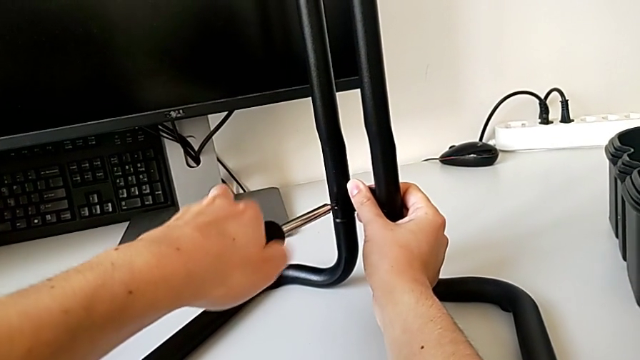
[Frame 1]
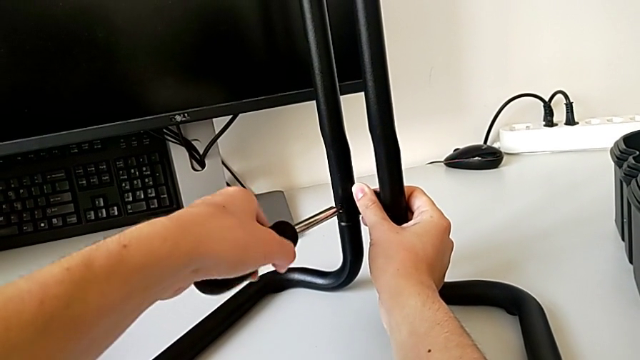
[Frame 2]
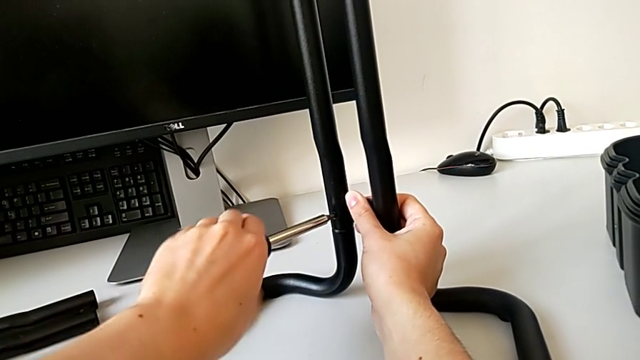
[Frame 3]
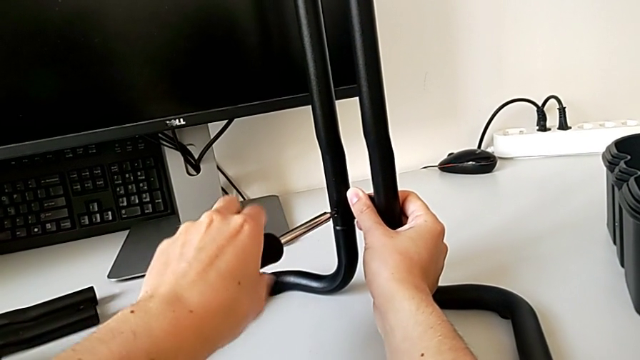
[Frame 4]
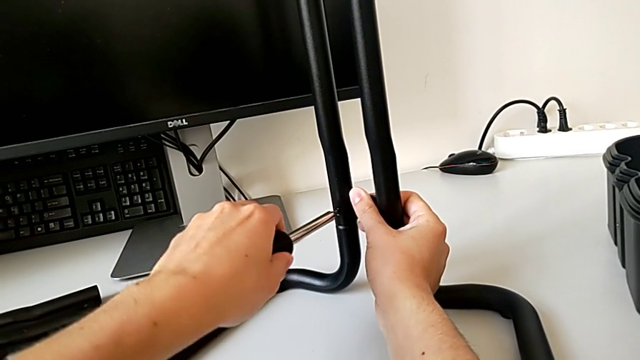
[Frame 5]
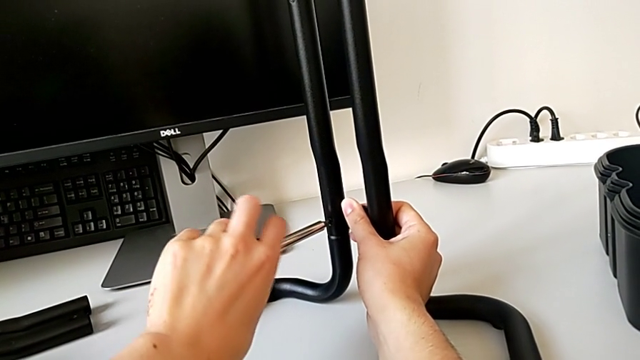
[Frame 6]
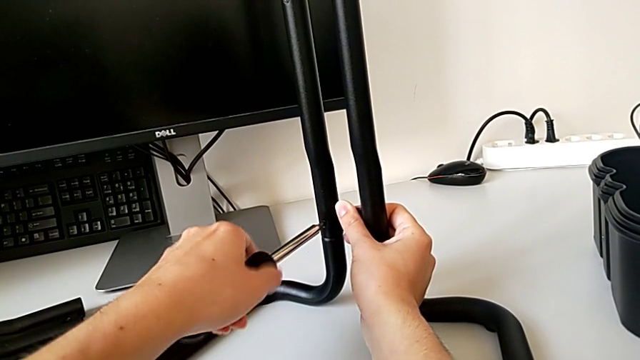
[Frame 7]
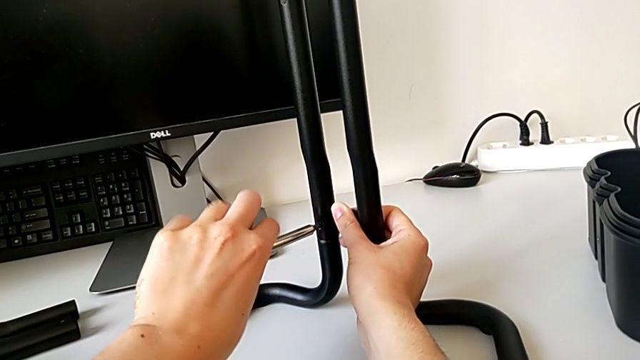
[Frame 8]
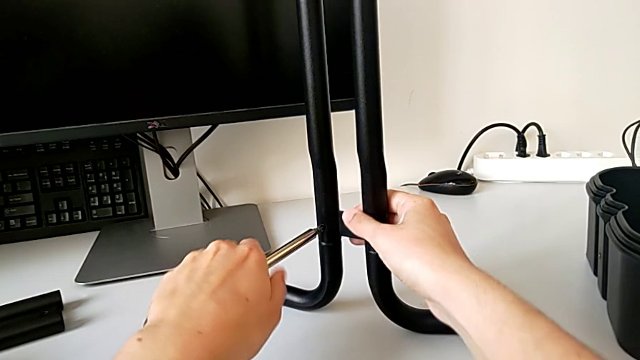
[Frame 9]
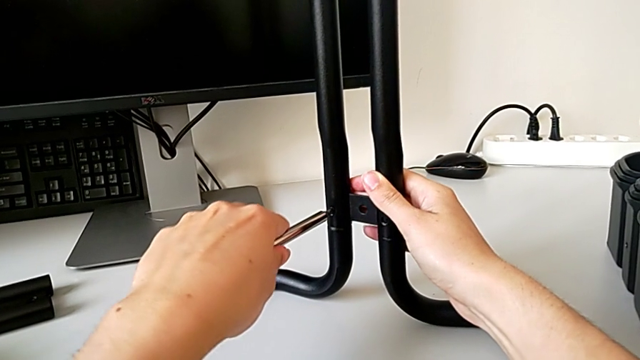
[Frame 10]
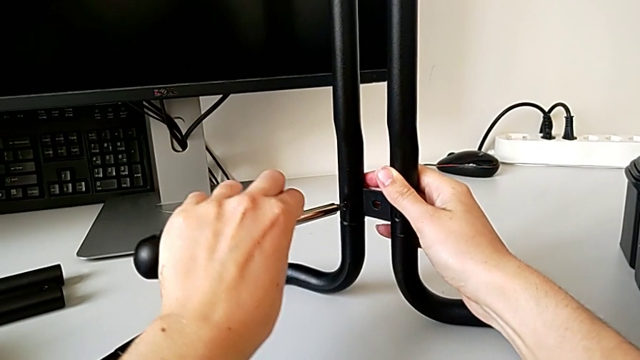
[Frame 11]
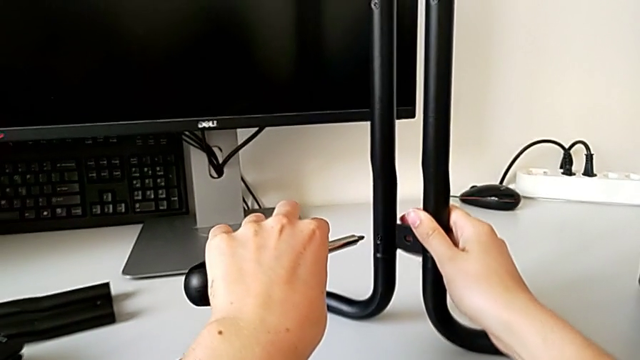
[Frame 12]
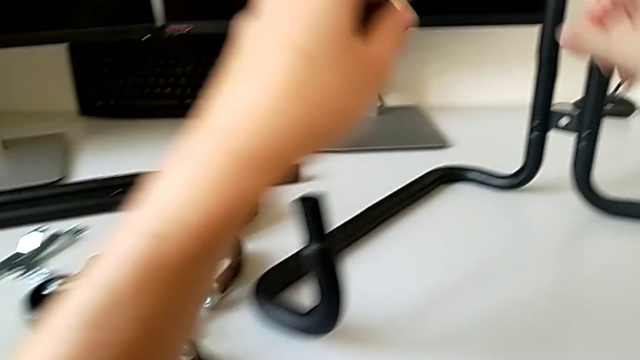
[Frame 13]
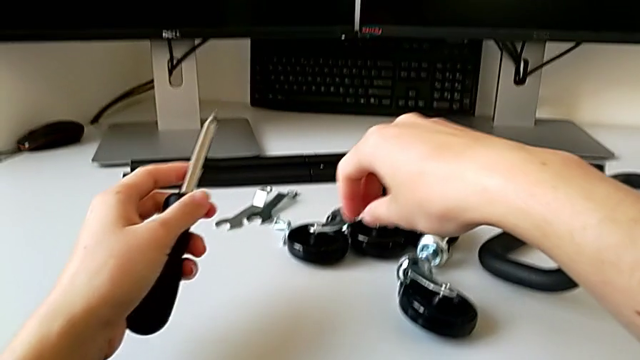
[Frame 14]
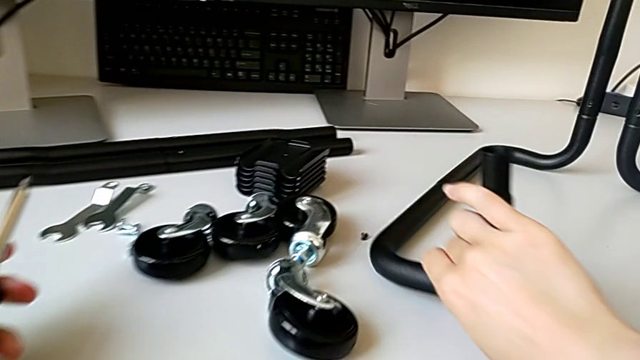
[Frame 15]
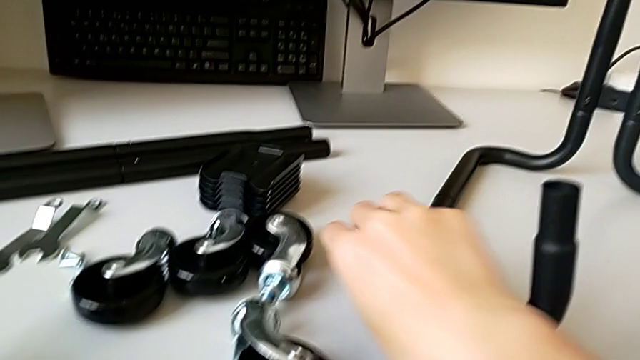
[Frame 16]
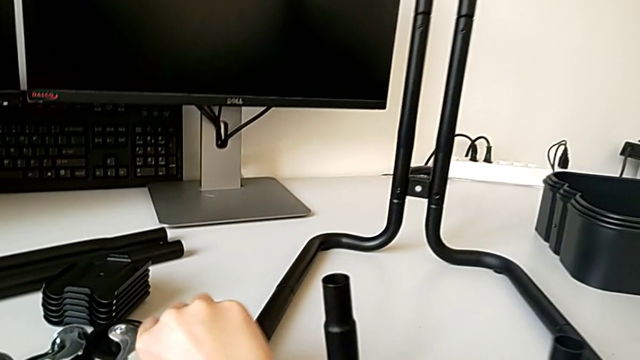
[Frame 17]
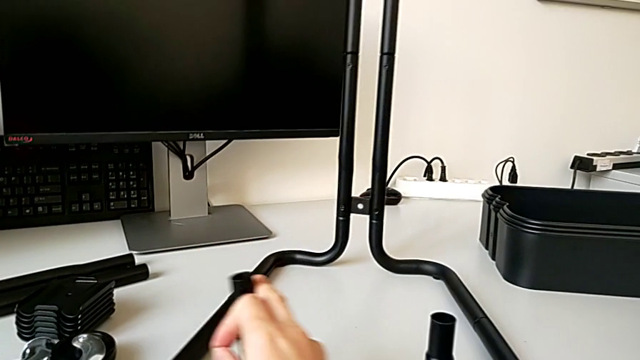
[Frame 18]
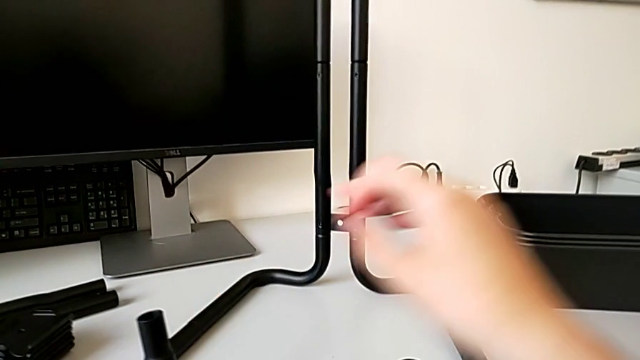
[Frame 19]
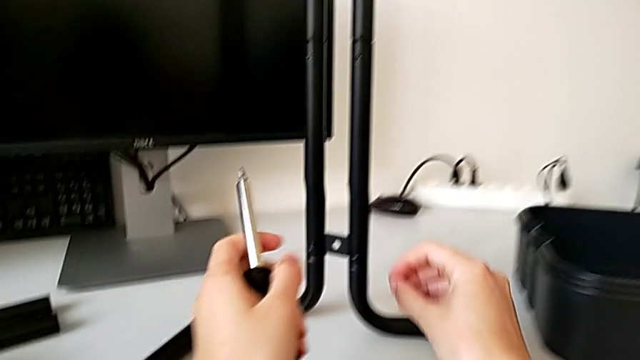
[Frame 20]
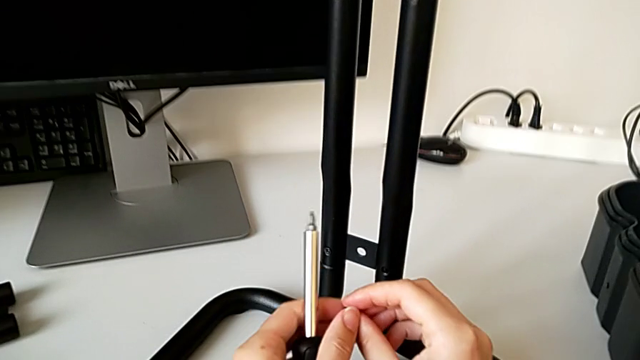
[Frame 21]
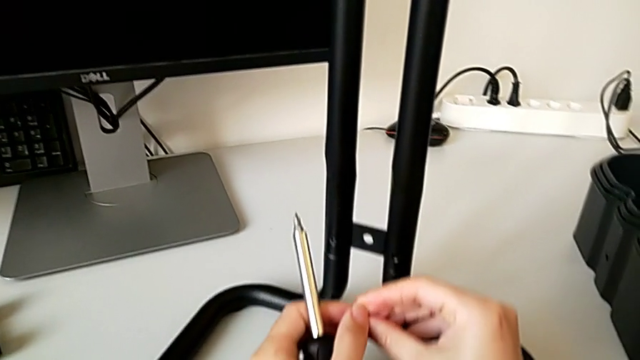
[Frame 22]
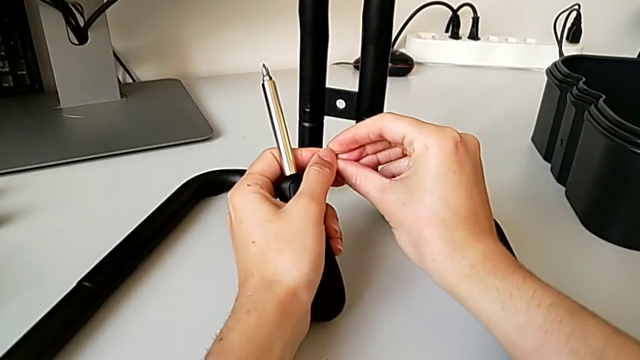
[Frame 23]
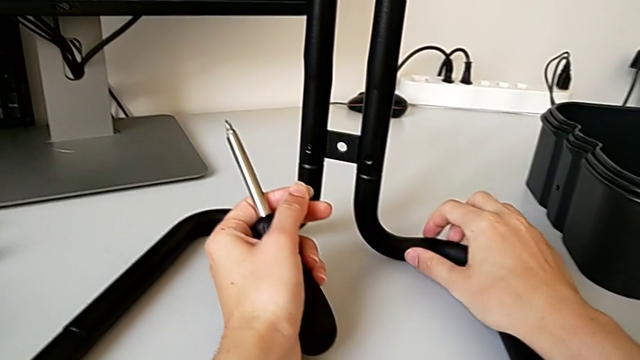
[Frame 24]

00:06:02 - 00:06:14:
The camera wearer is assembling the frame. They screw the first screw and grab the second screw.

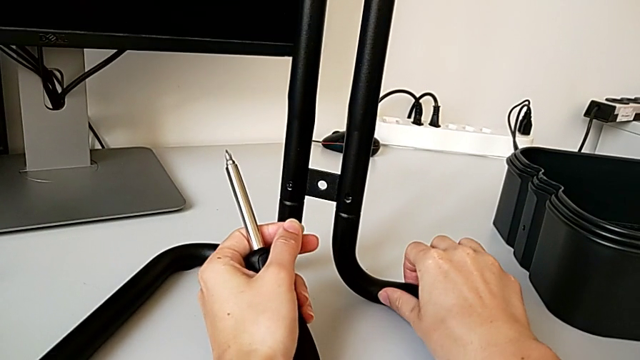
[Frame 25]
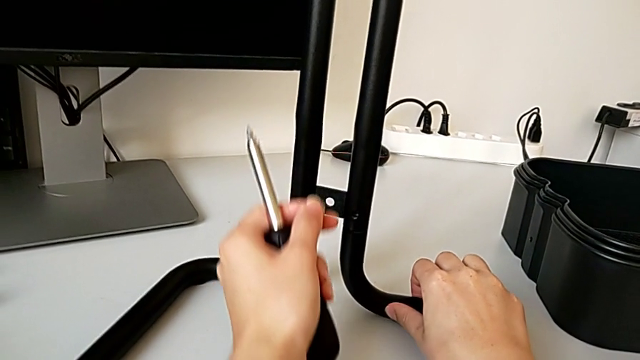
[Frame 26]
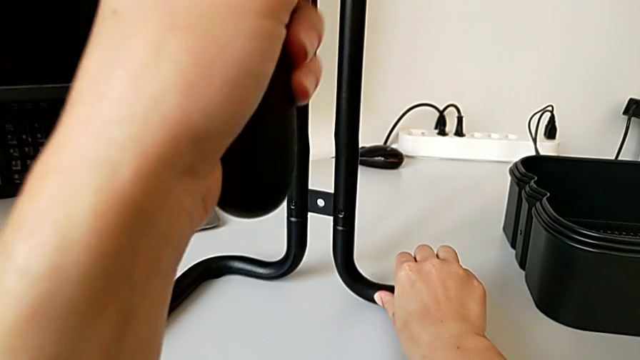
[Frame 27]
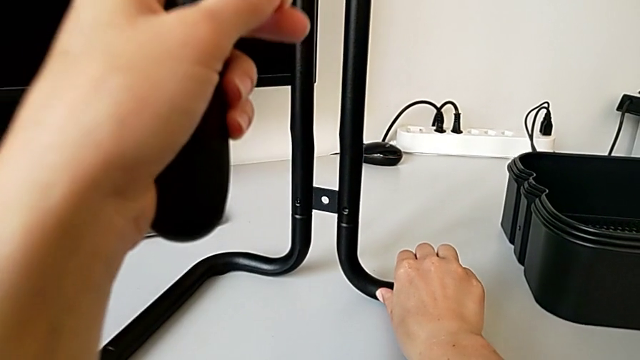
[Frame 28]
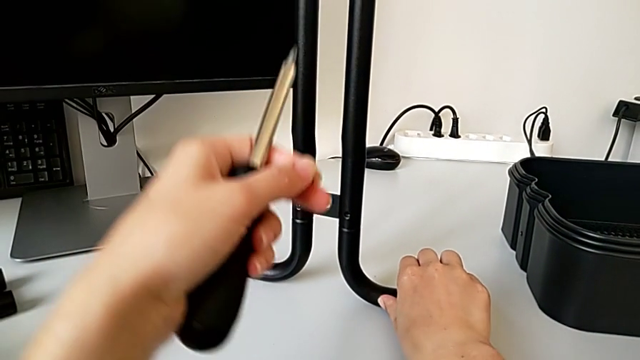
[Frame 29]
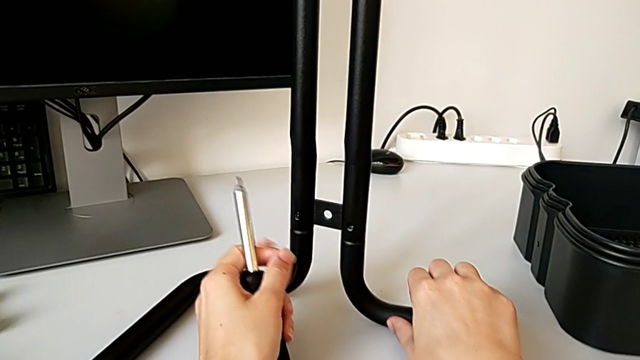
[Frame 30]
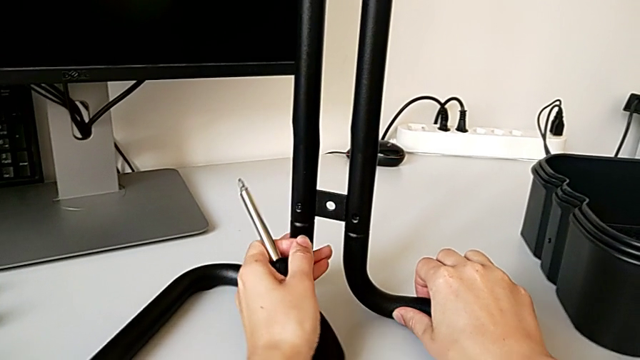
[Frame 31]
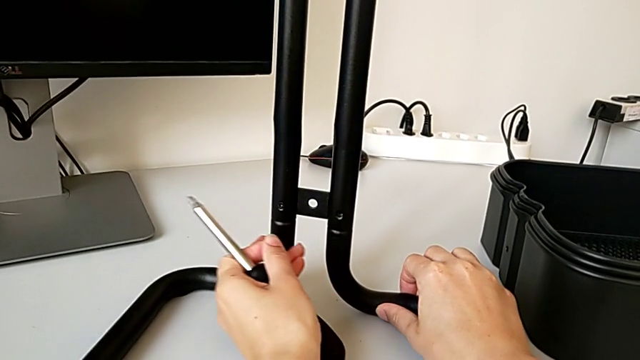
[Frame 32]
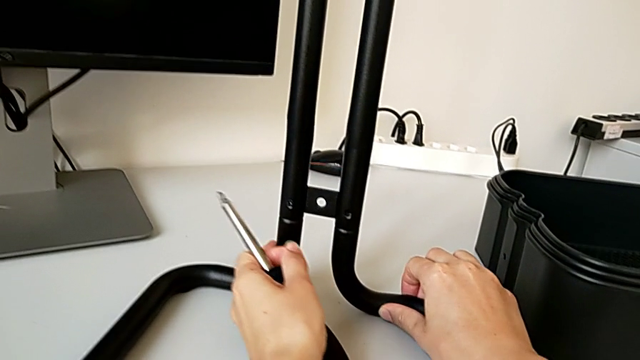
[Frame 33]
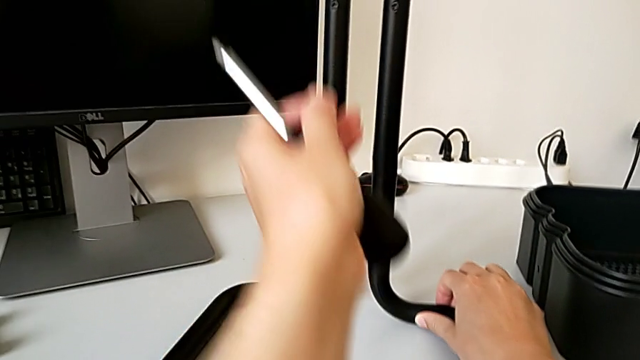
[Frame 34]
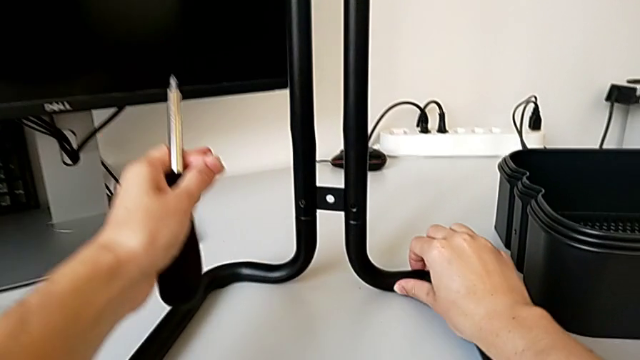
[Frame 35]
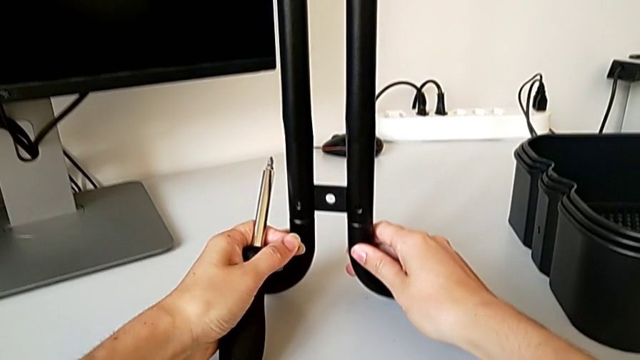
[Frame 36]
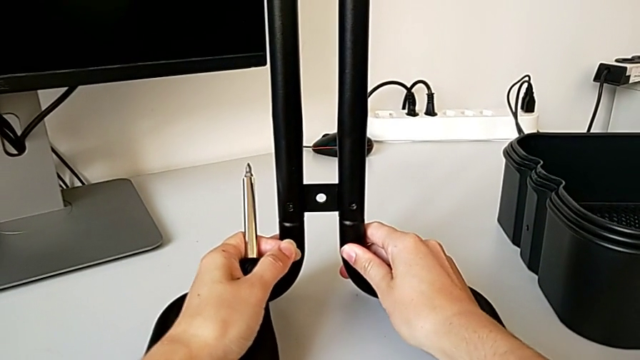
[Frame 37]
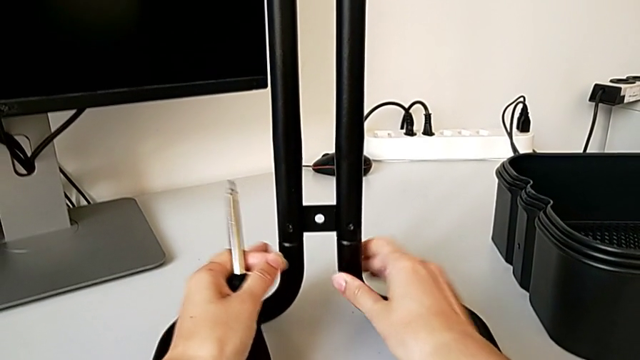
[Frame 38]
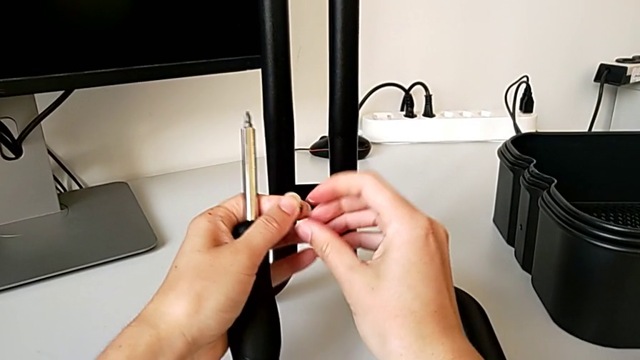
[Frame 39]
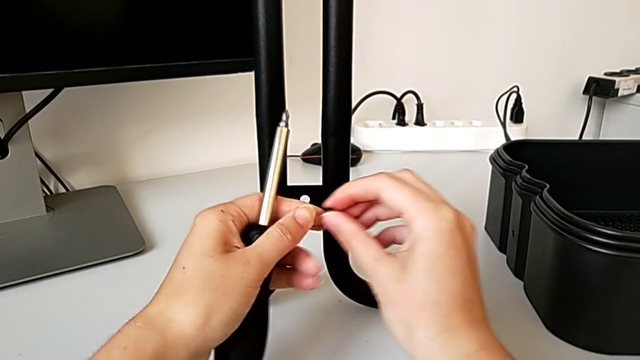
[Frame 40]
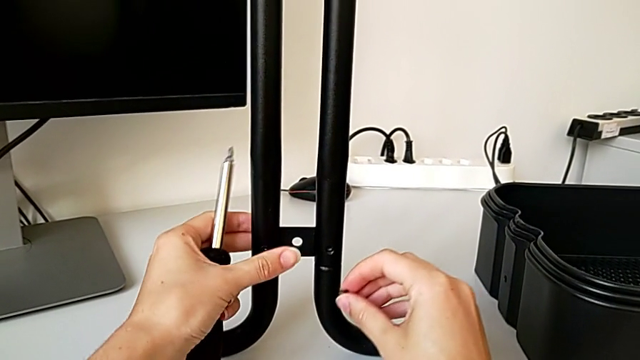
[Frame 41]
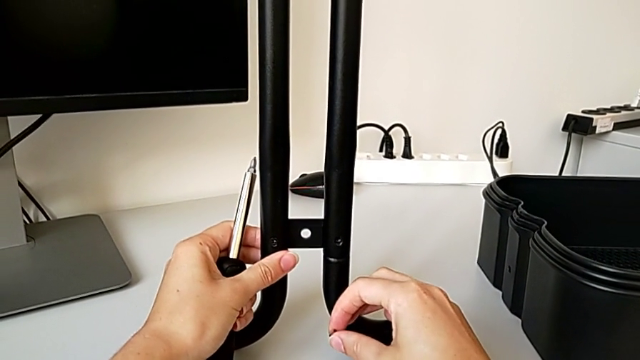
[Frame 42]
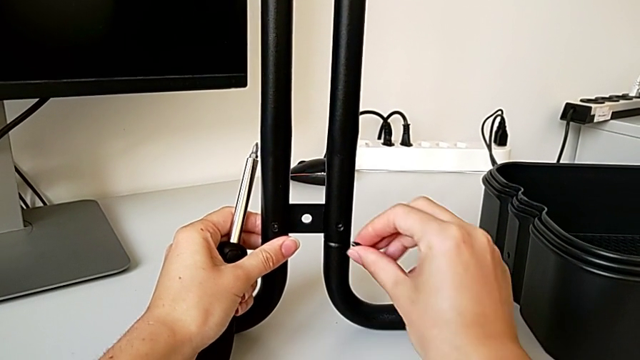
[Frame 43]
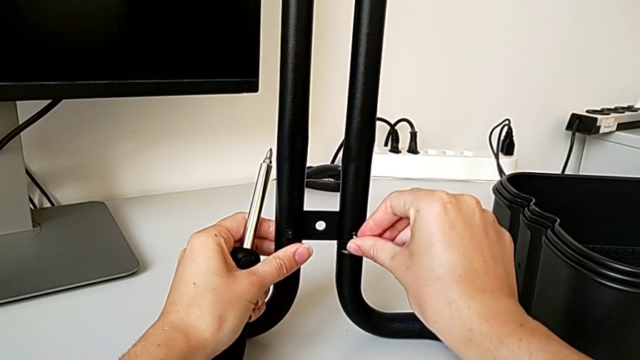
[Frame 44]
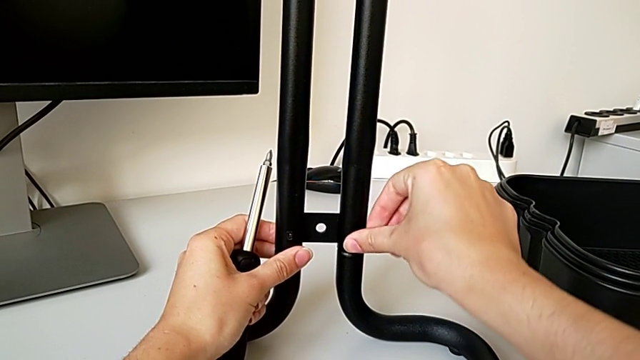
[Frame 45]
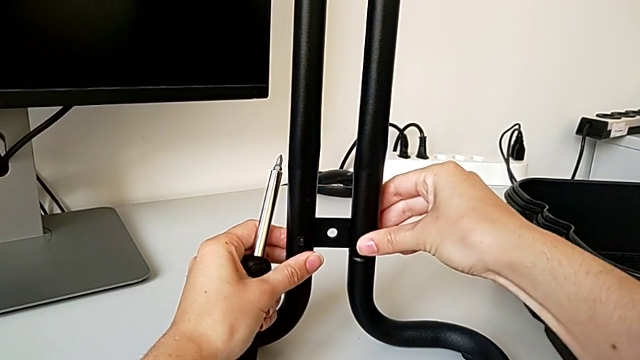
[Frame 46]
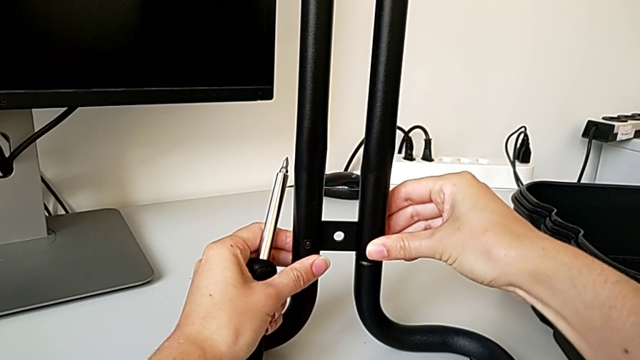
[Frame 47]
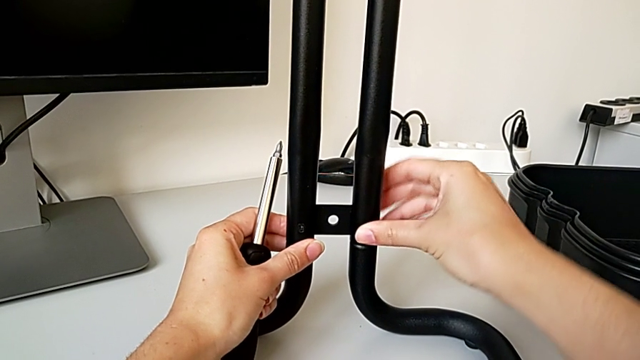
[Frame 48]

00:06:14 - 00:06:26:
The camera wearer is assembling the frame. They align the frame, align the screw and begin to insert the second screw.
